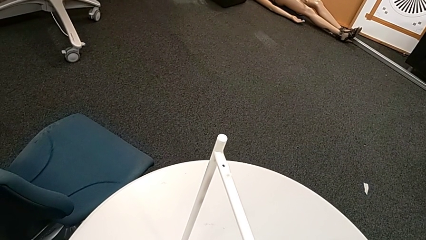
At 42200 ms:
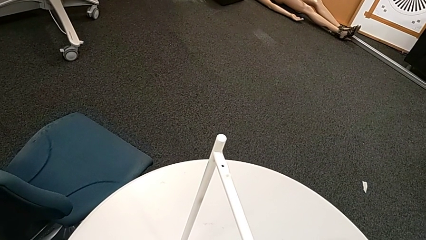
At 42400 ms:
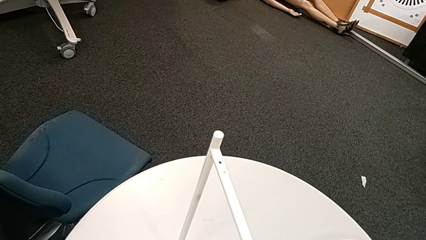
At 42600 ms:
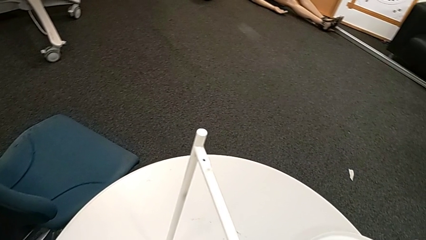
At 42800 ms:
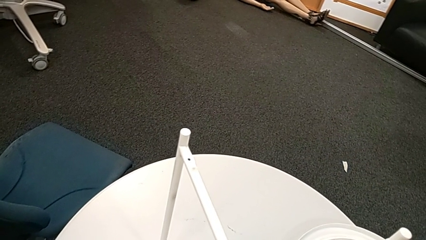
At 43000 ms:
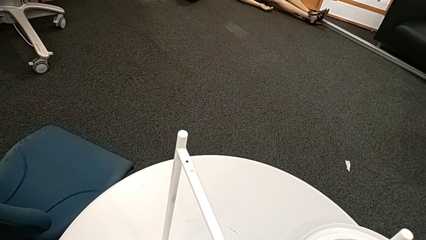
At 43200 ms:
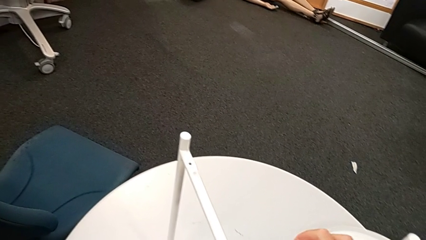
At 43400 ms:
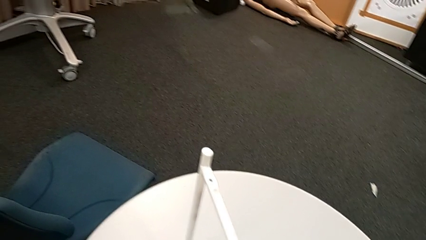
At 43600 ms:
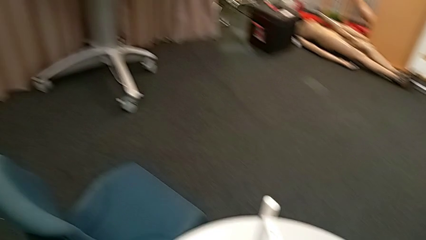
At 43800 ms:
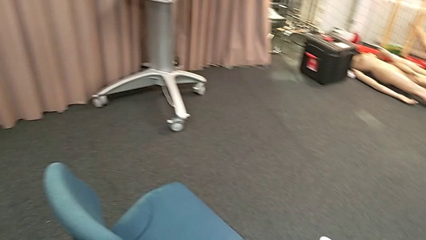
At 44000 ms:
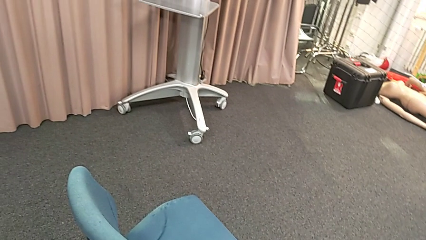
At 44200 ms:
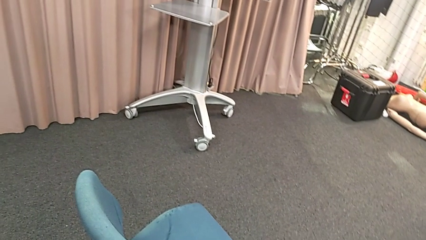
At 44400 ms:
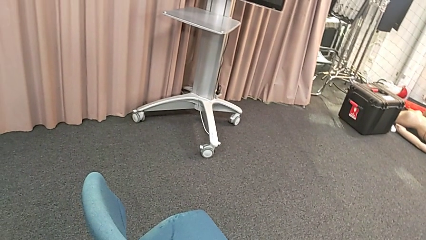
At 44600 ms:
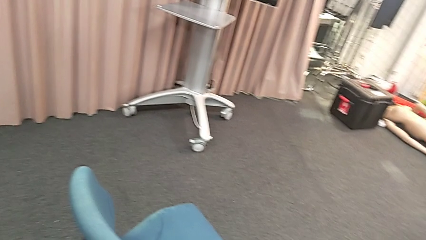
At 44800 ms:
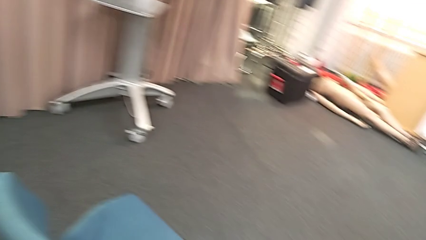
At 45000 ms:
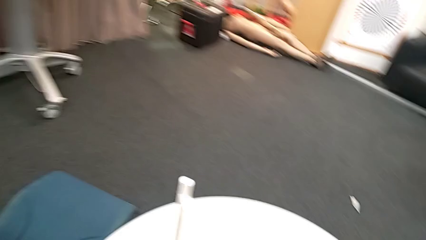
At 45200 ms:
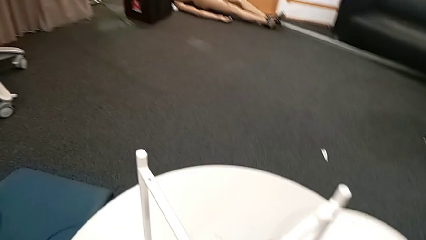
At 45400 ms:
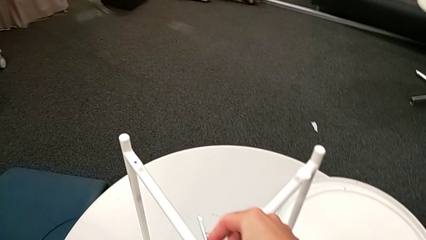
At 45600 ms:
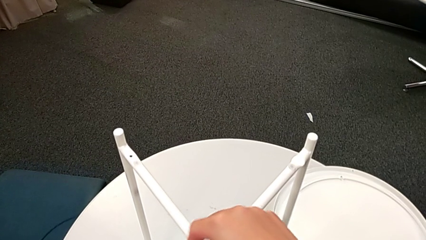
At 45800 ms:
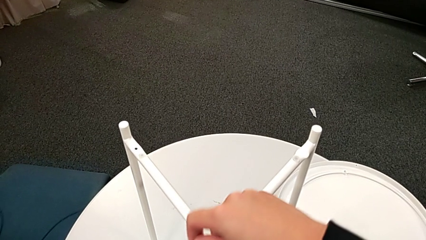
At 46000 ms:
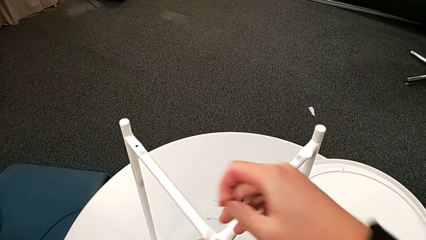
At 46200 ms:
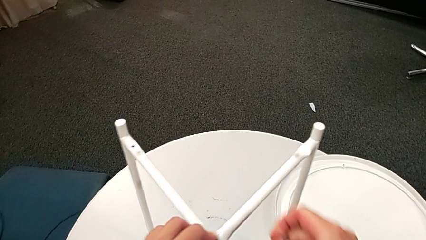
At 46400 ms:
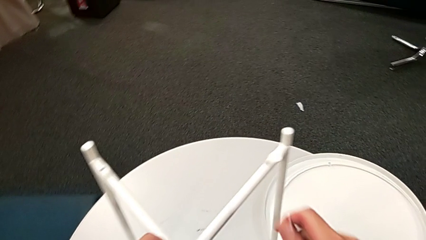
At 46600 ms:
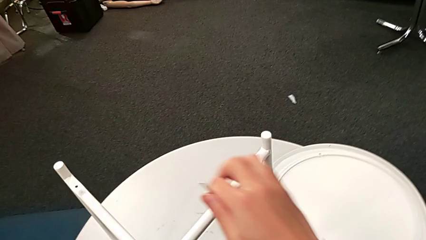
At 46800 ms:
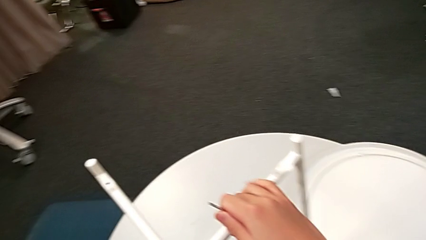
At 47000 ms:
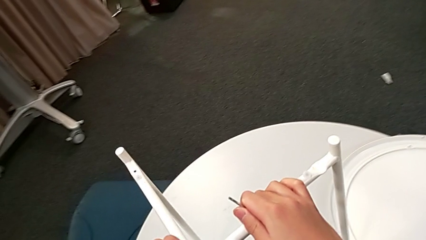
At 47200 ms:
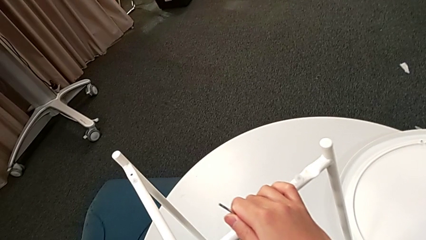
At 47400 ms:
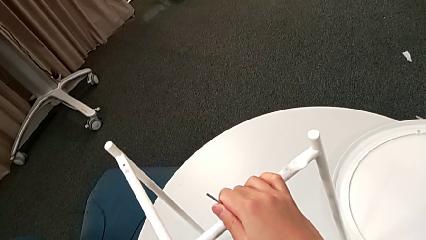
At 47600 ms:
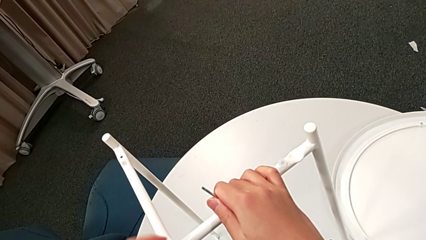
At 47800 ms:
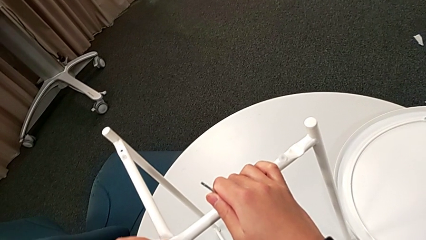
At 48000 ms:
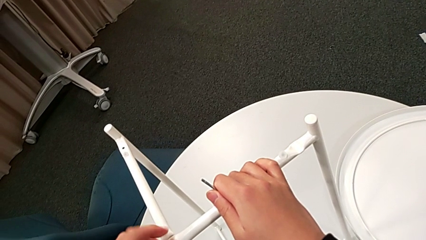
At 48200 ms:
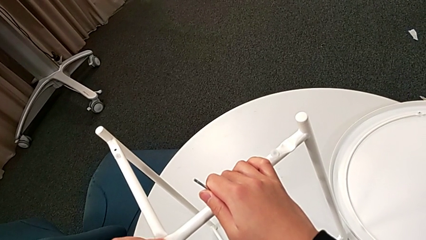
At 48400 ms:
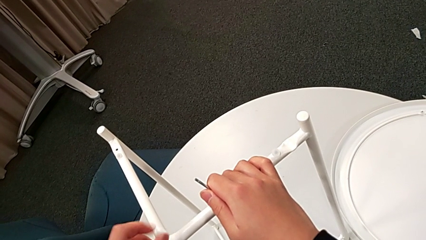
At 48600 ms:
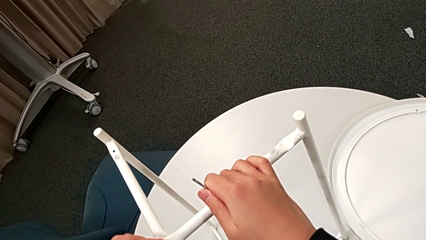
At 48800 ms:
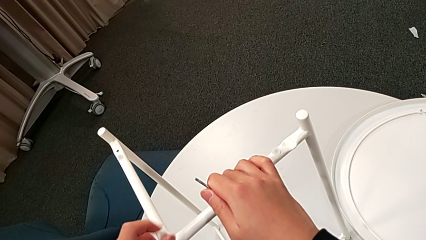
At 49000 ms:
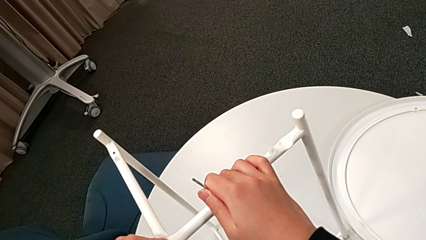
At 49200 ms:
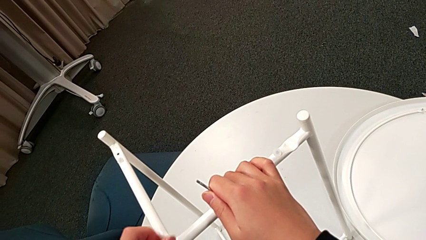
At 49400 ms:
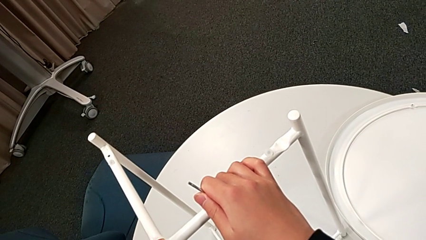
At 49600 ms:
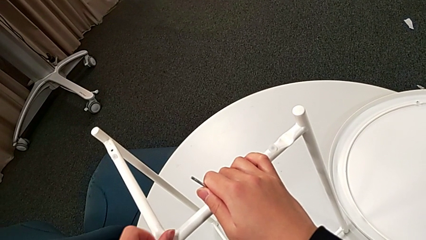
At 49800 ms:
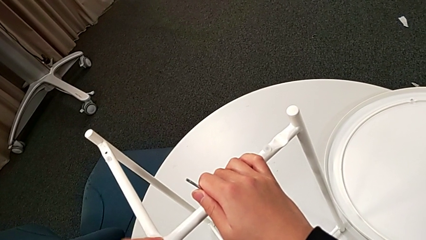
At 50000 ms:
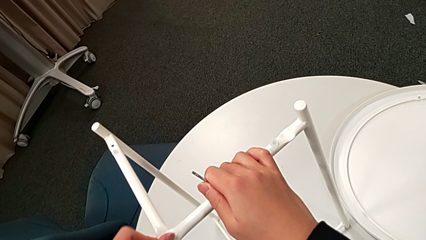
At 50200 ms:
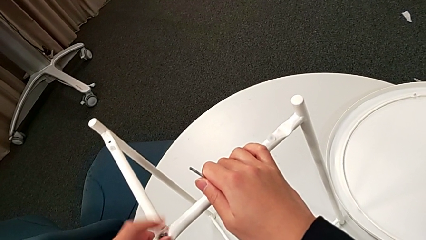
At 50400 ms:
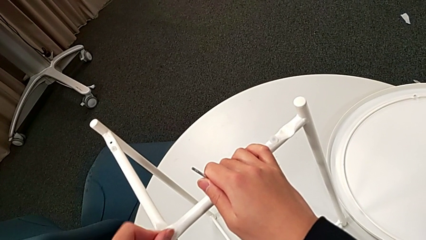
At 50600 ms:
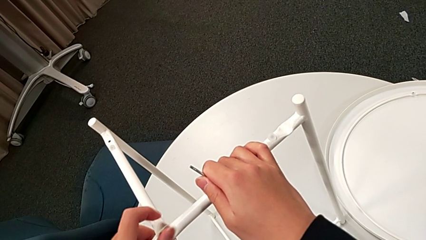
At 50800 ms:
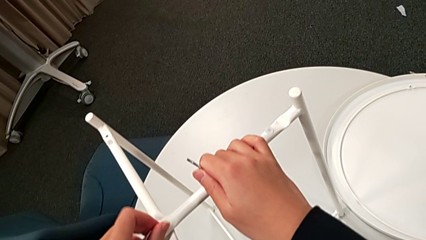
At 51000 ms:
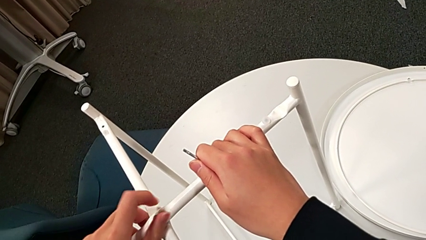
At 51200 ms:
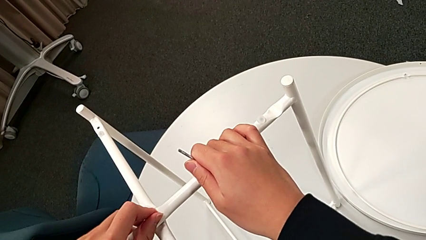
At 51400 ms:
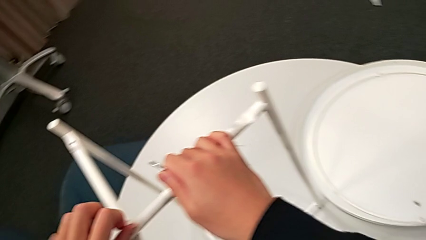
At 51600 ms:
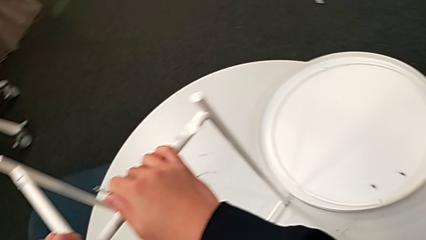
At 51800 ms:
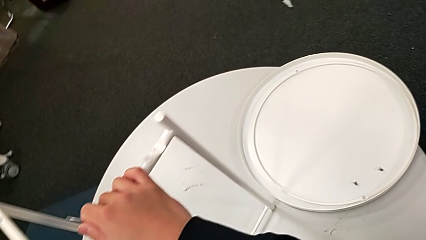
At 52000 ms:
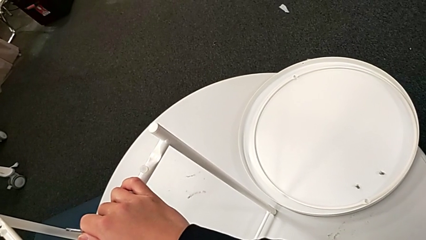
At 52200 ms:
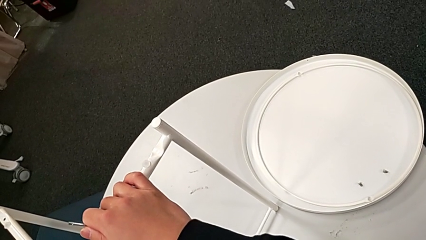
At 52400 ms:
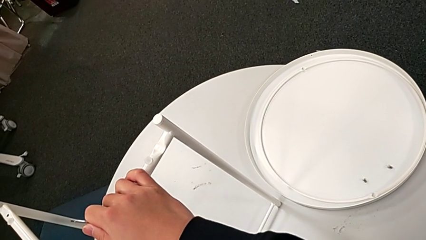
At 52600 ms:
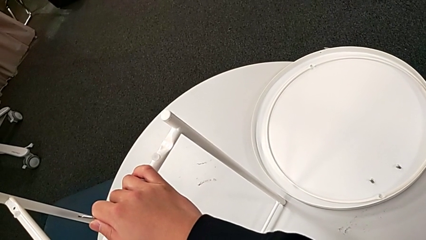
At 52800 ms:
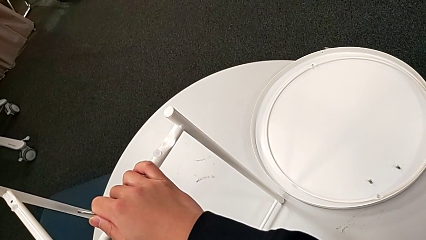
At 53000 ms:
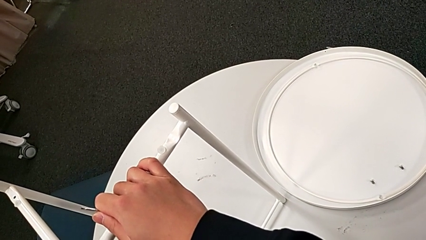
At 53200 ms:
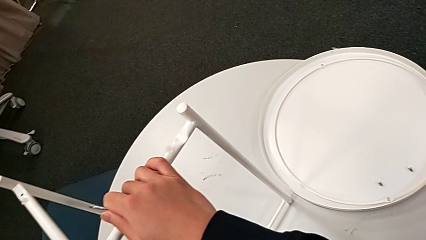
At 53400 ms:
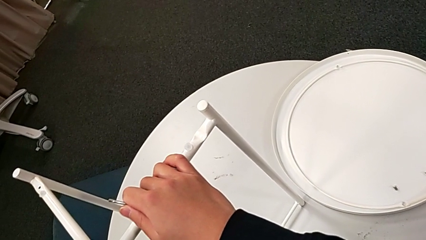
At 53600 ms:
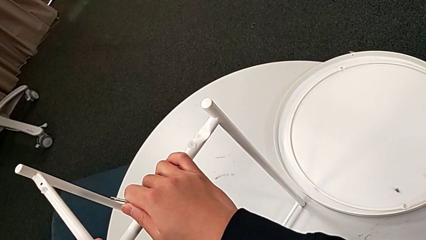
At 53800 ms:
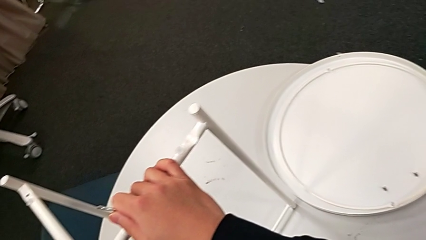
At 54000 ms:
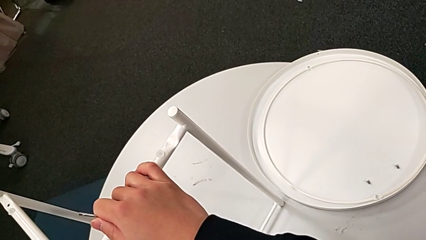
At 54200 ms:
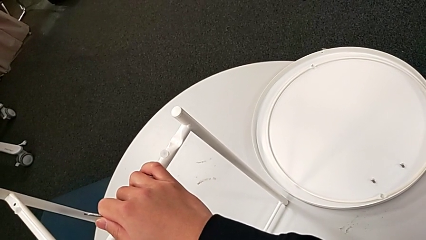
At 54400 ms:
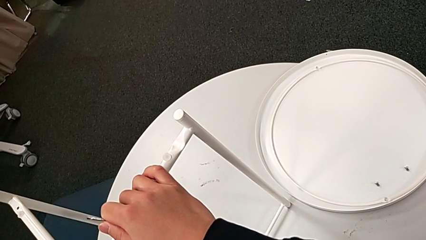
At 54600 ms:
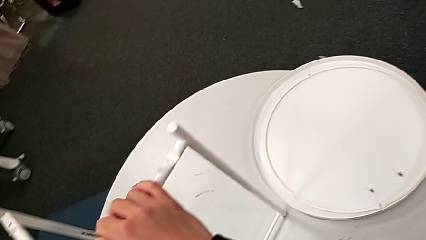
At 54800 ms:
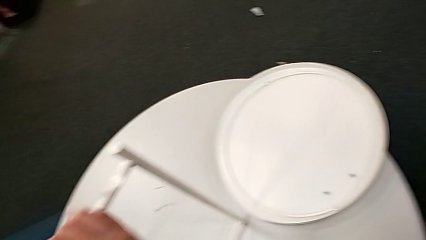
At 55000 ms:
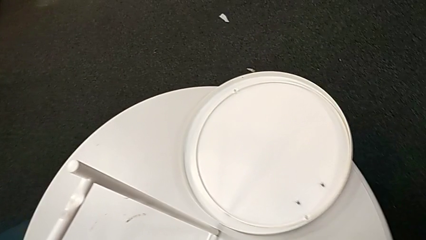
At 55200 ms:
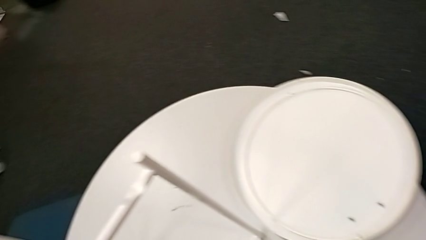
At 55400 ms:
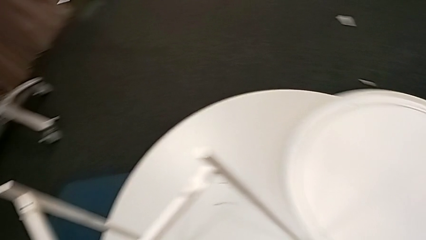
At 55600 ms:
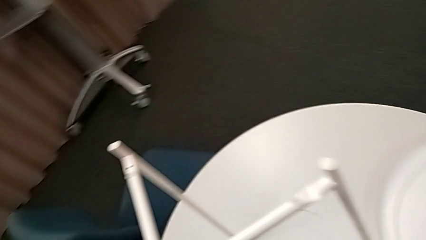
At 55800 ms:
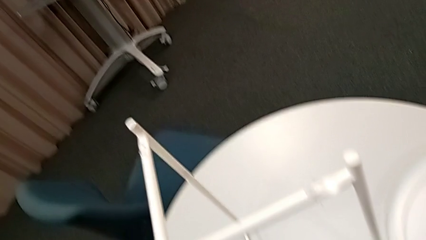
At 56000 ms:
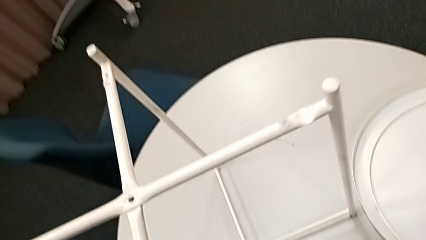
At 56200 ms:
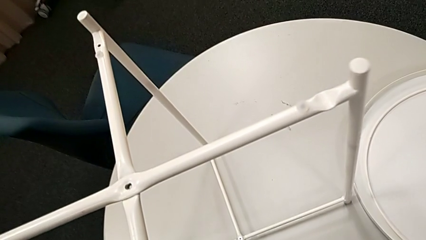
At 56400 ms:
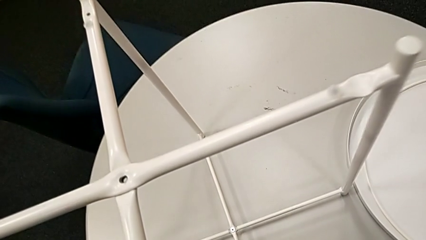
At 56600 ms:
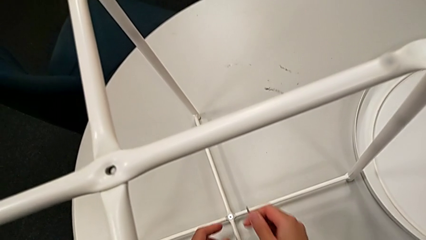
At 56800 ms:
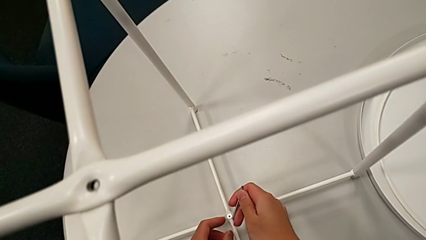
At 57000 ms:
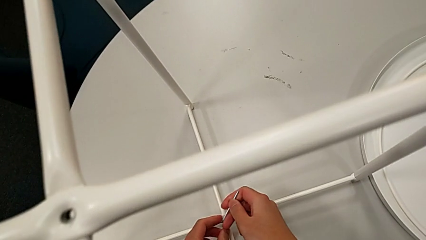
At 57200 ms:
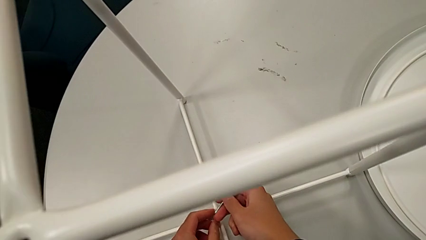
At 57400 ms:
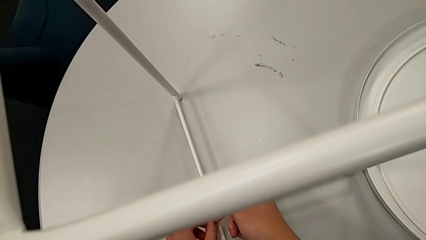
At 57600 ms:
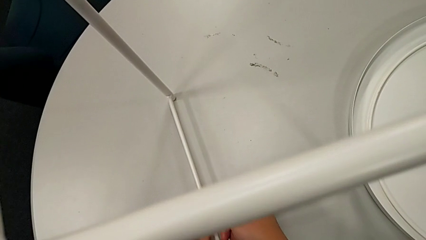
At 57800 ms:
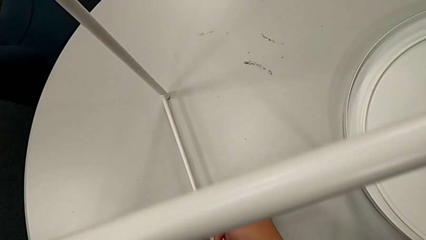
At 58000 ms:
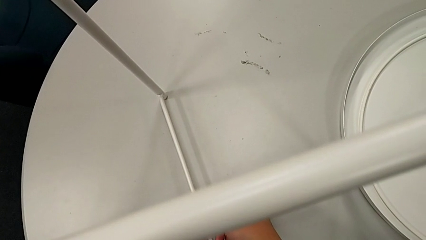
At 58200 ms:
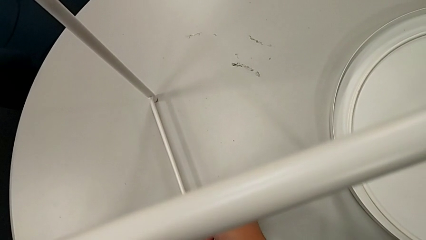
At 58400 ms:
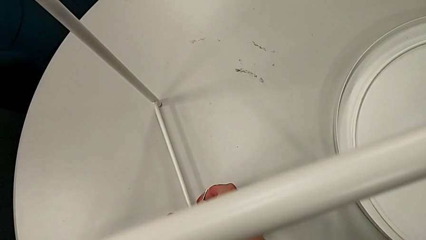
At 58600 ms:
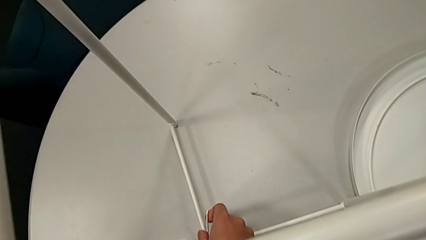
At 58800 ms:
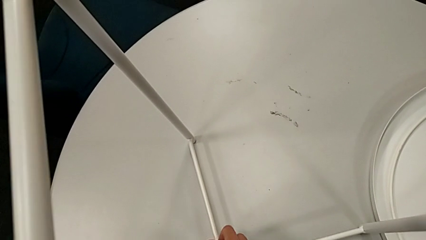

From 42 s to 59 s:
The camera wearer is unscrewing the table's legs. They keep unscrewing the hex socket head, withdraw the Allen wrench, unscrew the hex socket head, disassemble it, place it, approach the hex socket head and insert the Allen wrench.
